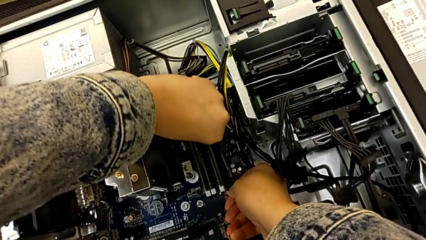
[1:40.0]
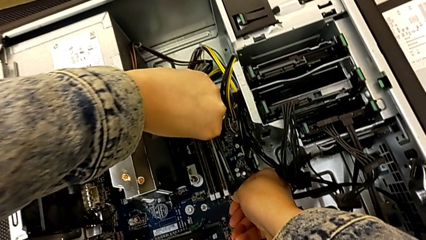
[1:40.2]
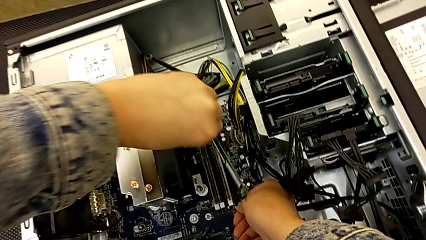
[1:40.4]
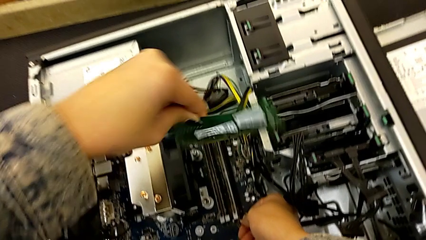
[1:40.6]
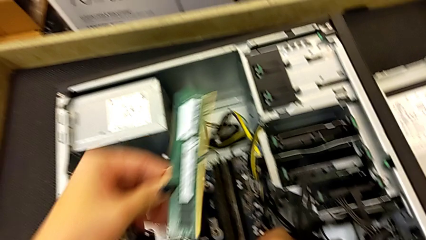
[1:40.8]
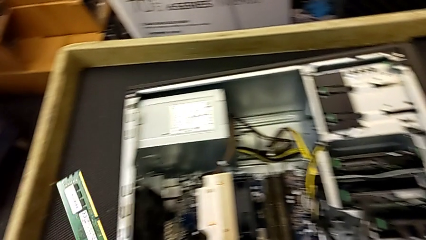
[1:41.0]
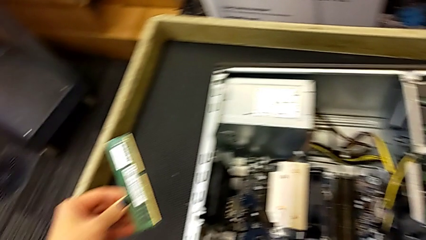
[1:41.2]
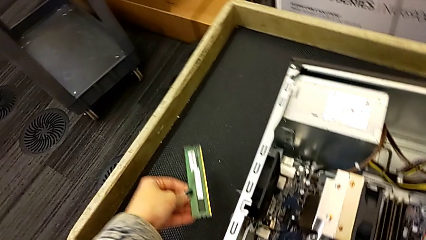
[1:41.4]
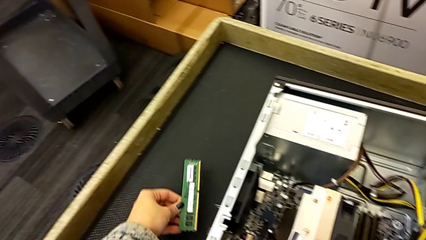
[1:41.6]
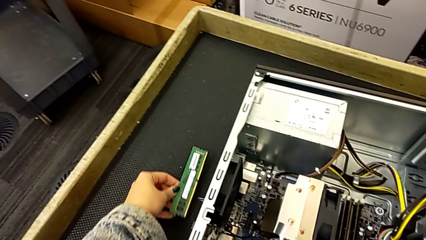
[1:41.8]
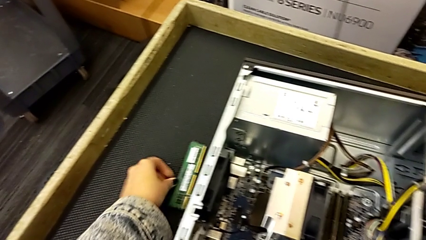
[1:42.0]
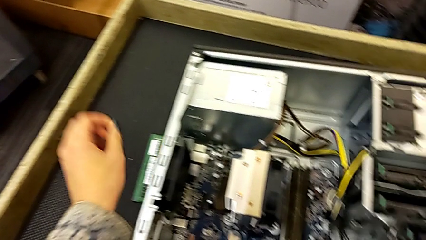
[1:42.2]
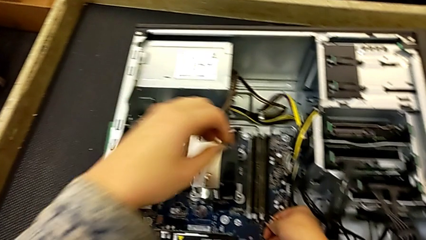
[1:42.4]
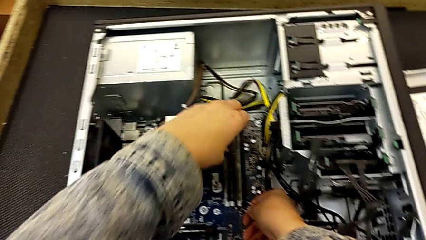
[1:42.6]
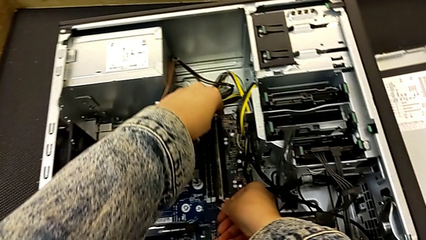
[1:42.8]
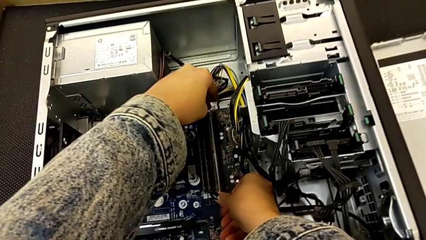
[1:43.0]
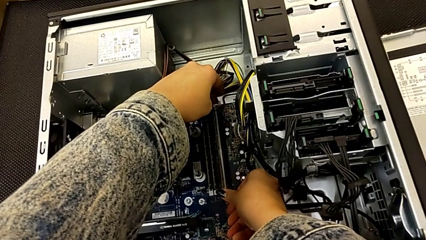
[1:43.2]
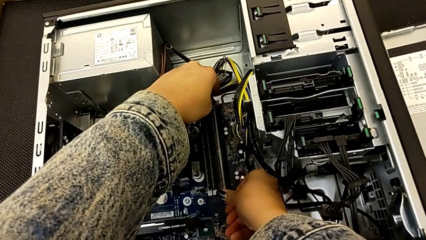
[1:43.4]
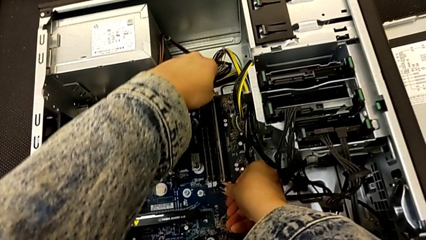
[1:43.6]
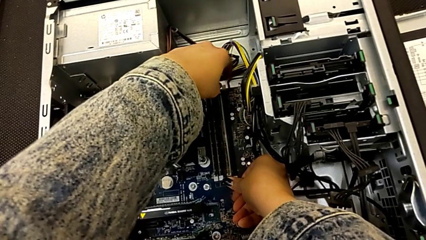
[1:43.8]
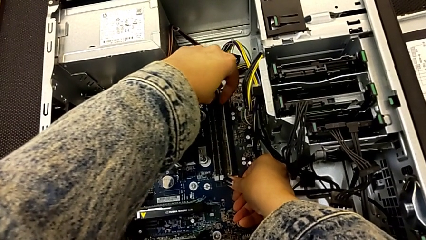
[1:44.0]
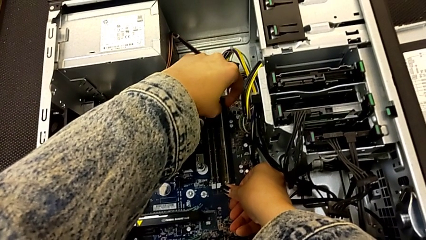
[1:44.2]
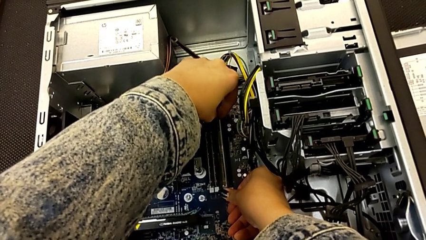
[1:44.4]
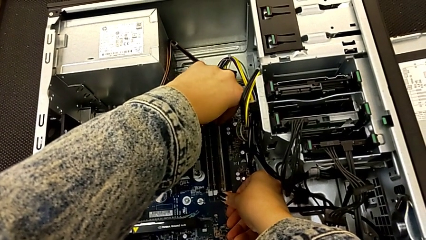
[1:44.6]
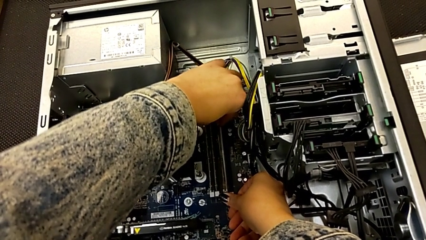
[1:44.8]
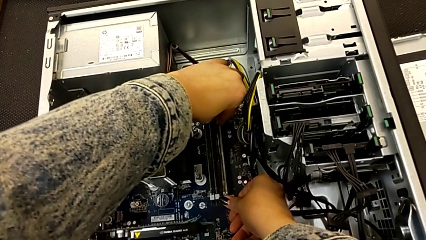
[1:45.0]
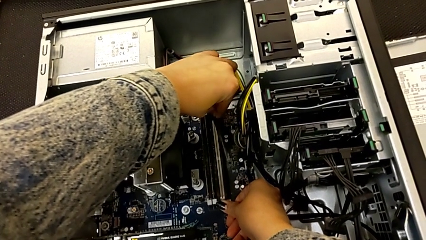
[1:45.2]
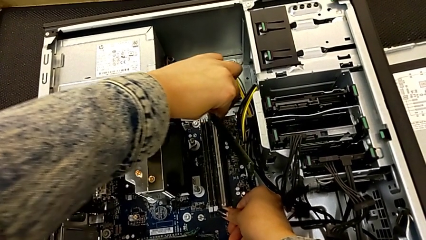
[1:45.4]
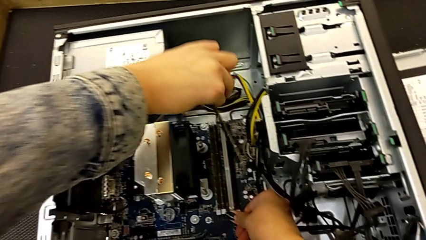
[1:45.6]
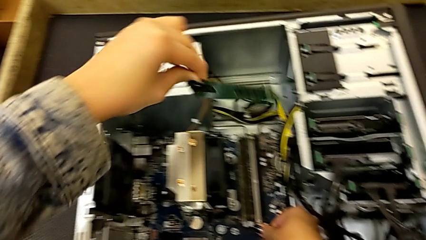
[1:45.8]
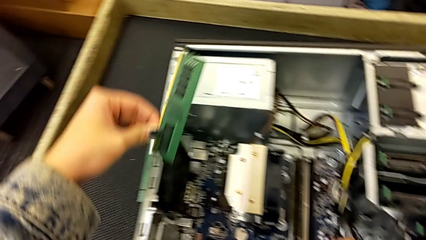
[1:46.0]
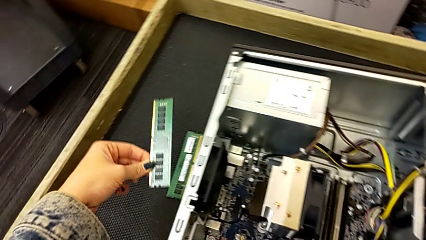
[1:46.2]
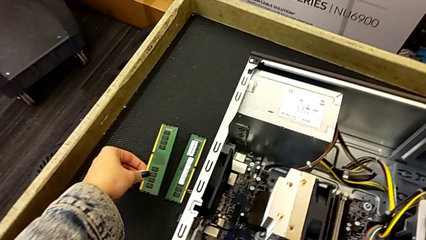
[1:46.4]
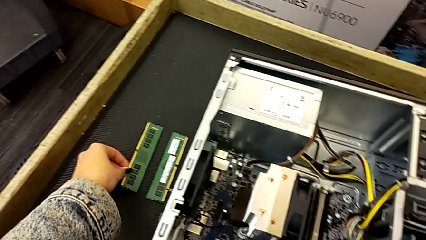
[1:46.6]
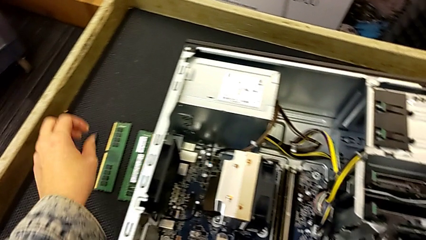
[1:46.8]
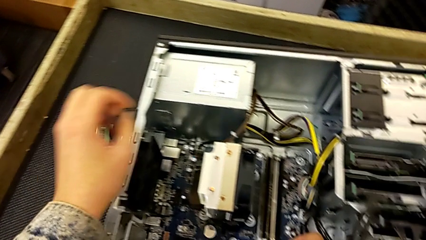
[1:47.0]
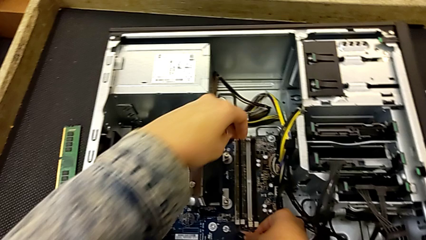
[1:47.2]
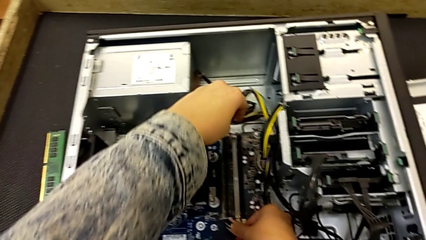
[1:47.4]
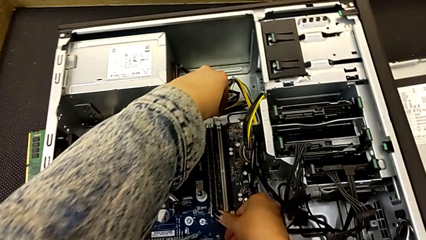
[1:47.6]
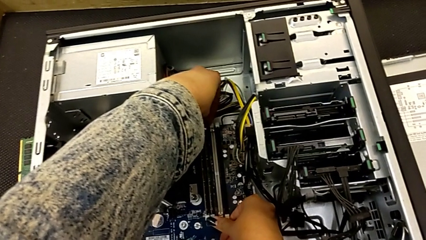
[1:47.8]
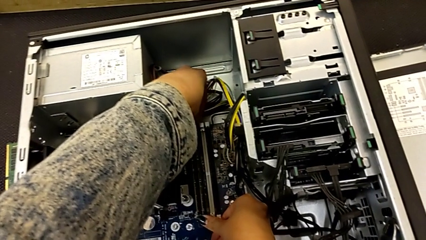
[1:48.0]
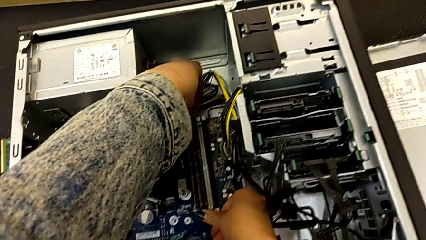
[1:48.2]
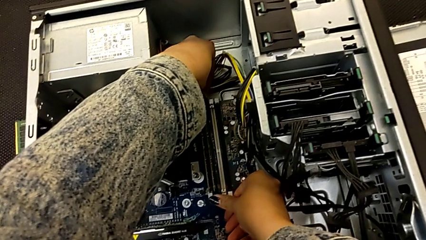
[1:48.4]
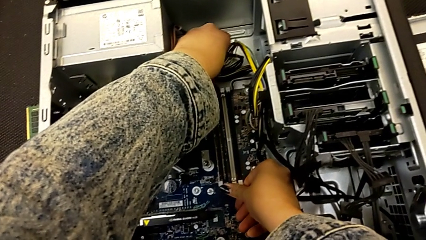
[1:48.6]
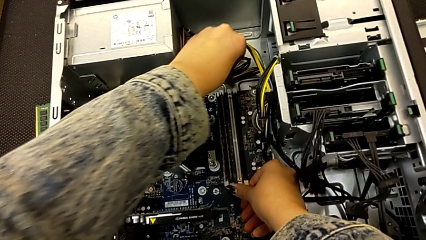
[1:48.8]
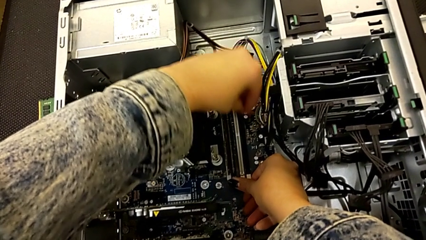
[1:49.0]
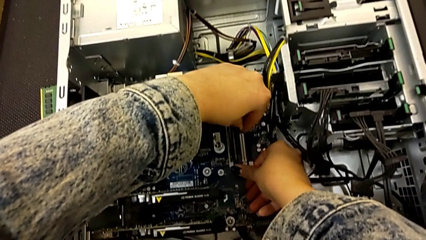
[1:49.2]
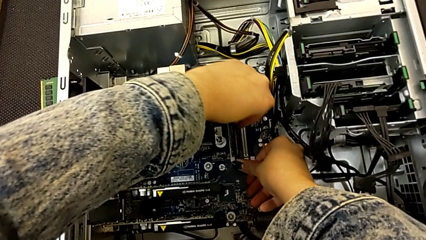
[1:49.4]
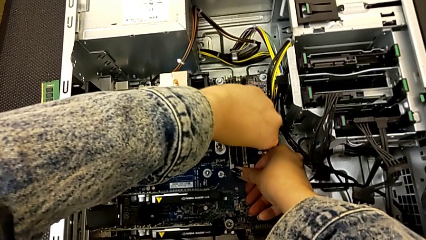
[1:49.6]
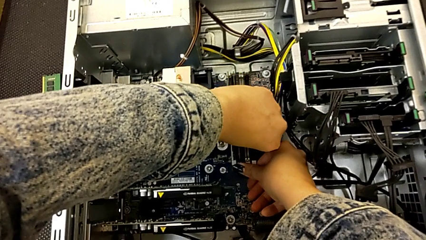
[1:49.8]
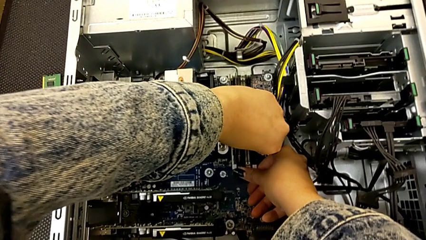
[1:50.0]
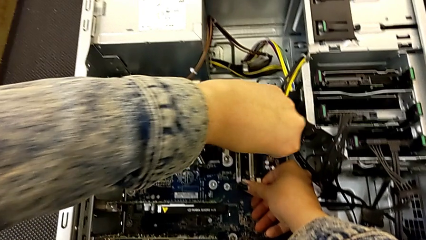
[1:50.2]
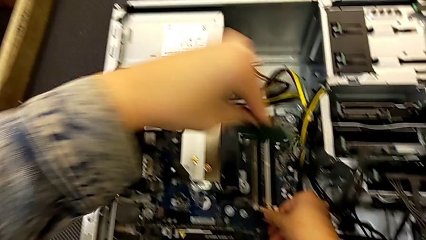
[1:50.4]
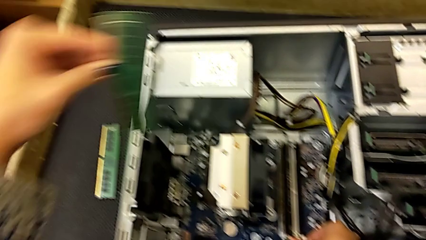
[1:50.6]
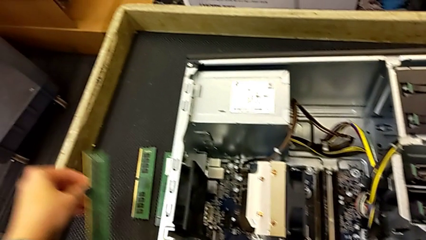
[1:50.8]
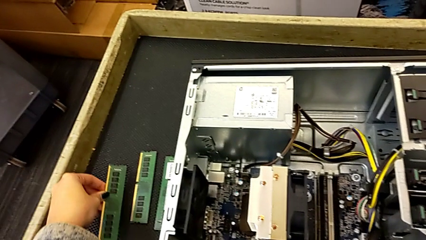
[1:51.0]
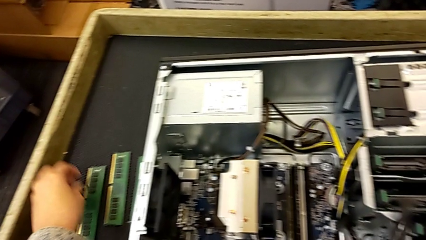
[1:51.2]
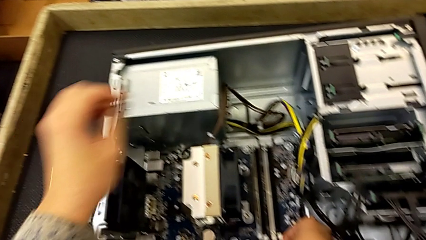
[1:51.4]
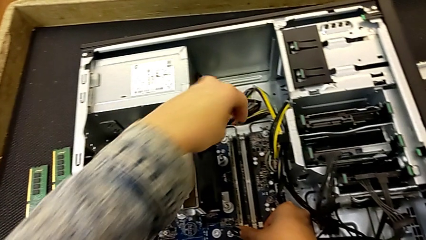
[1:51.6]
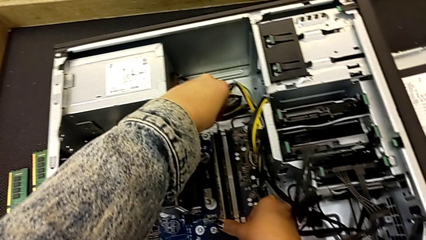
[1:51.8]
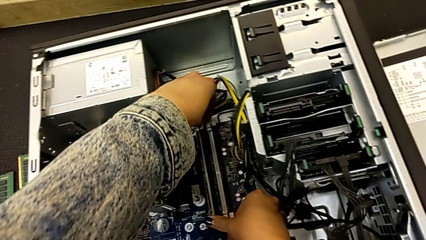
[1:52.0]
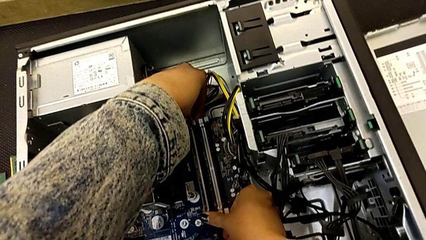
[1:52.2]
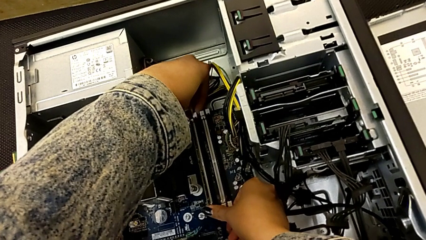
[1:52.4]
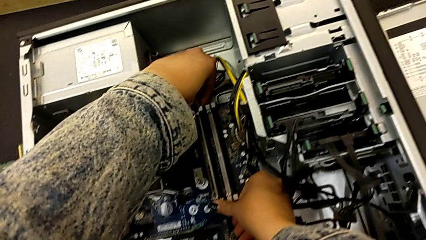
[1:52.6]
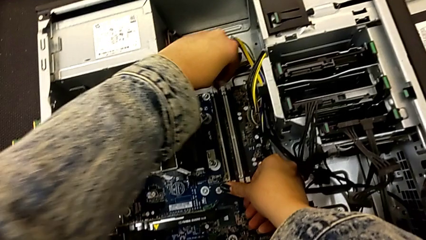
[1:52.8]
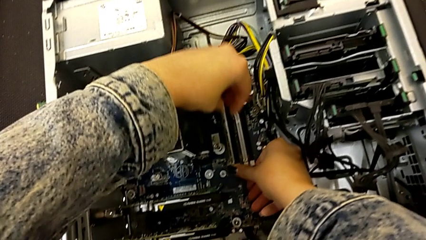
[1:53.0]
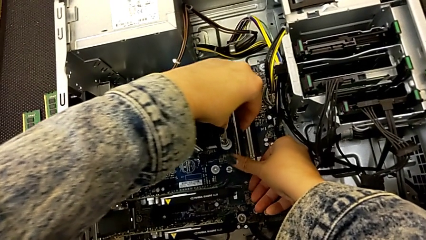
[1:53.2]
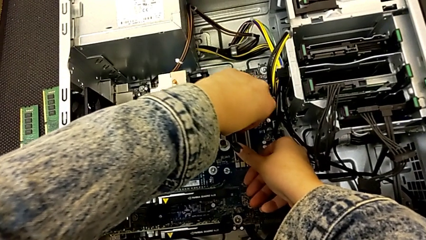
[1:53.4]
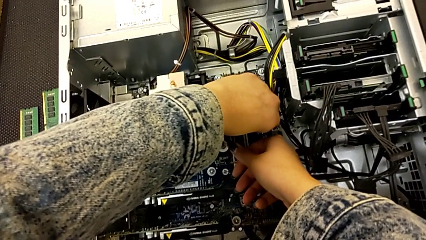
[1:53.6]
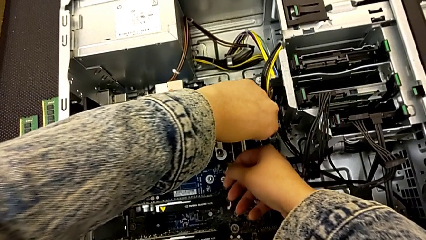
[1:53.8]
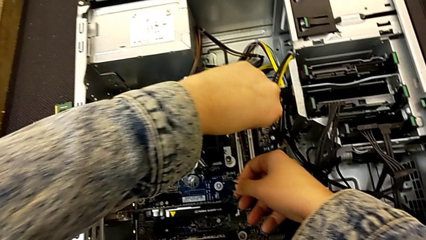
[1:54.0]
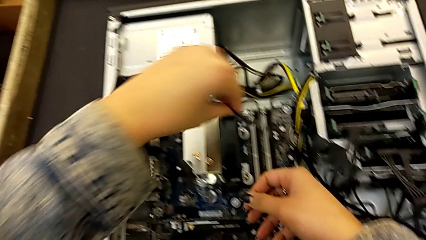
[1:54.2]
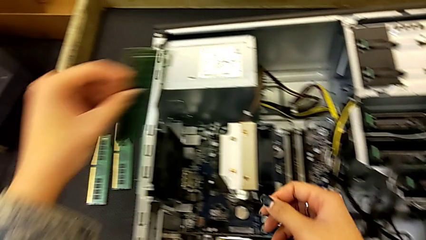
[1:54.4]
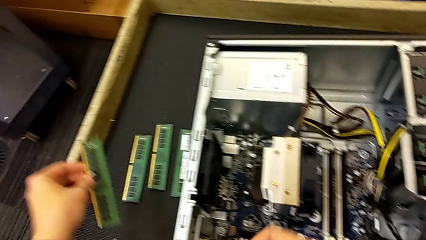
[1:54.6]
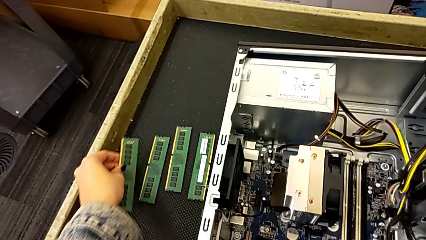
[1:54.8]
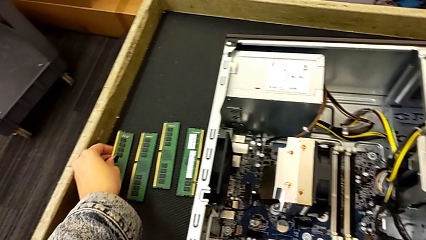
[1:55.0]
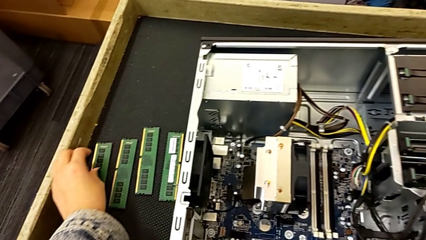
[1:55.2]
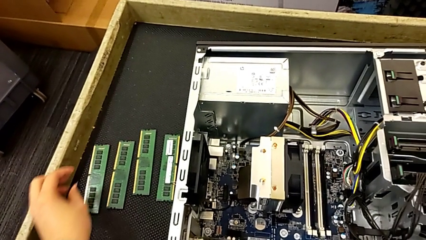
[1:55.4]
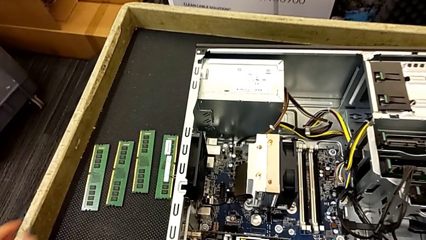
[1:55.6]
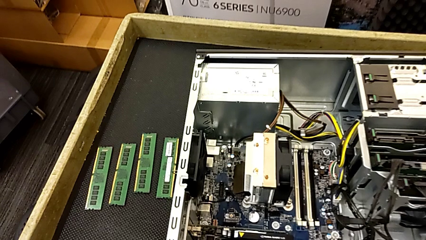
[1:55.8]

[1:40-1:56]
The camera wearer is removing the RAM. They place the first RAM, press the second release button, grab the second RAM, lift it and place it. They press the third release button twice, lift the third RAM and place it. They press the fourth release button, grab the fourth RAM and place it.
